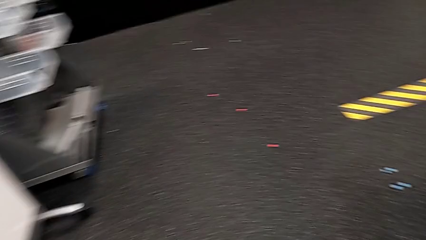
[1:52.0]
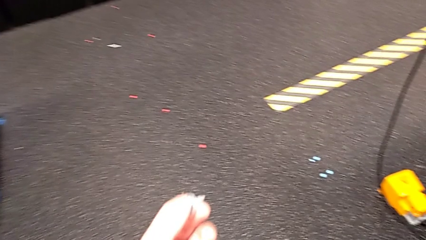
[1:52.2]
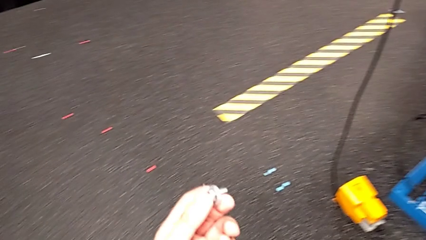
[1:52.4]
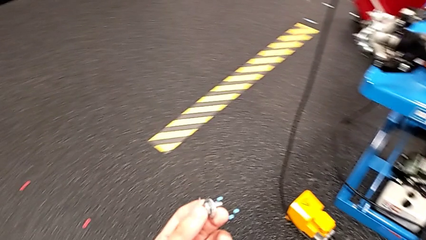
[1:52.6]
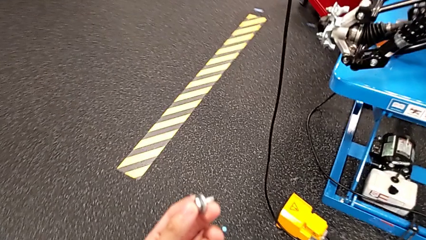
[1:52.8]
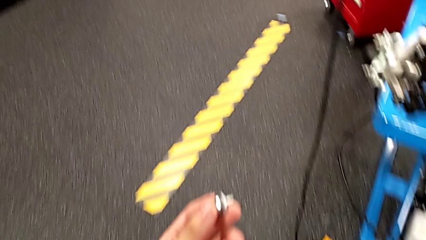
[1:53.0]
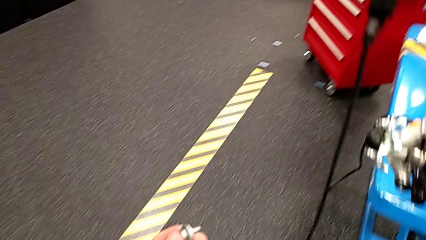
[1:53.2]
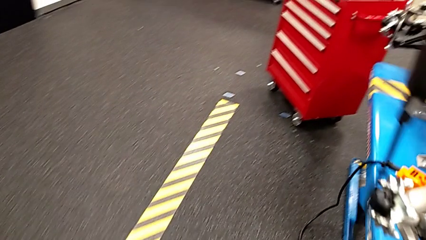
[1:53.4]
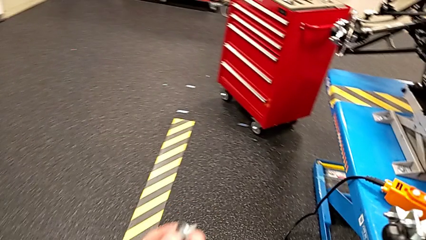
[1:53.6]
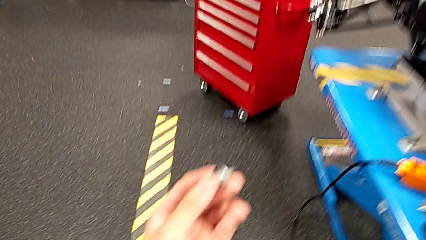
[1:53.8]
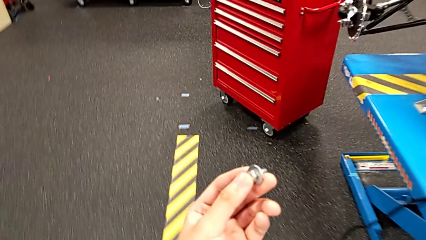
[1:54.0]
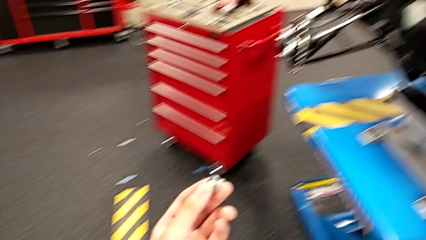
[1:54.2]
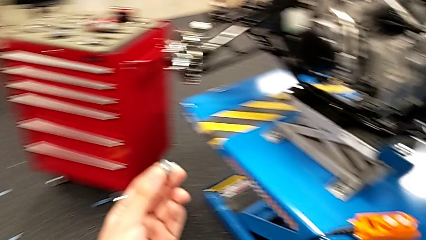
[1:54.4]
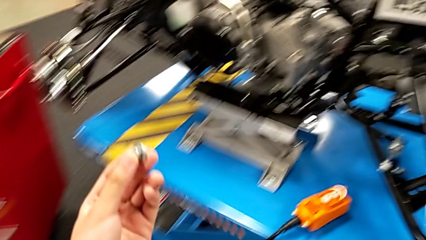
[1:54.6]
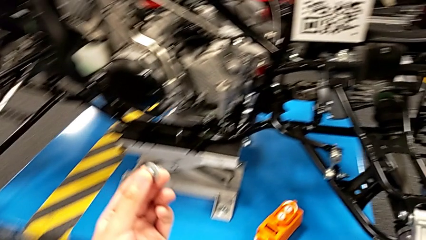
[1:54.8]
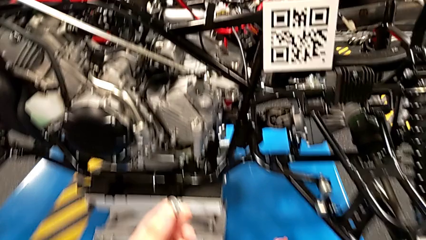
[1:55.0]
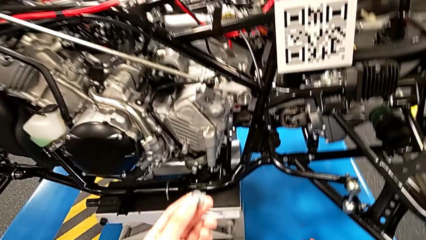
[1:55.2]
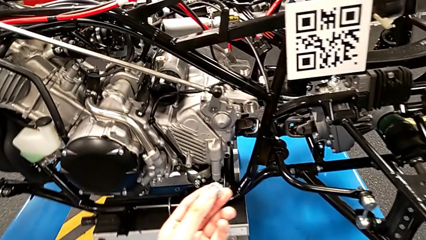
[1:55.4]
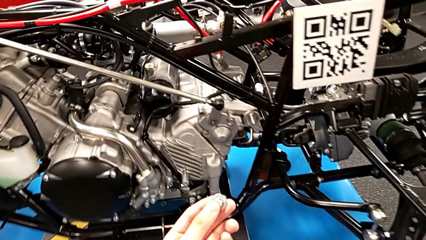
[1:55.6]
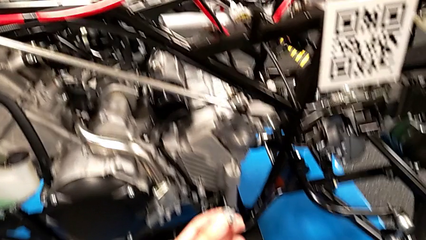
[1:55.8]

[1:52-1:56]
The camera wearer is grabbing a bolt. They keep holding the bolt.

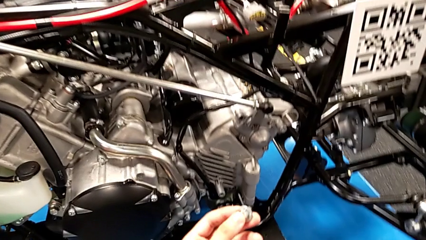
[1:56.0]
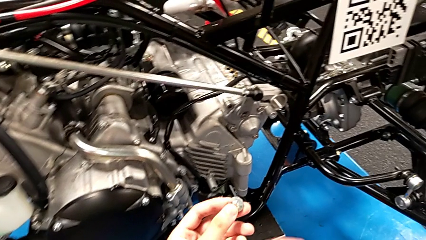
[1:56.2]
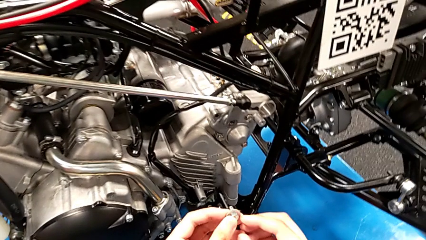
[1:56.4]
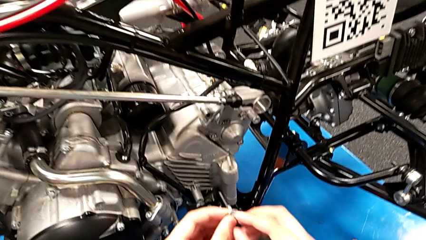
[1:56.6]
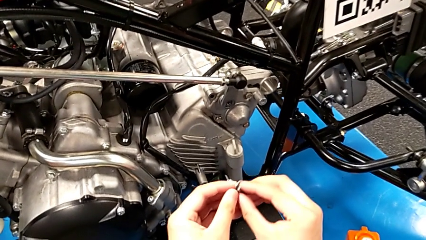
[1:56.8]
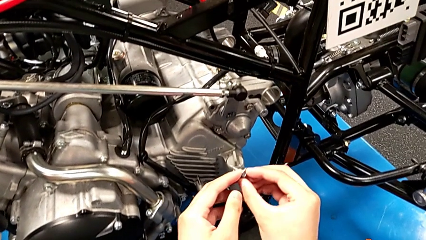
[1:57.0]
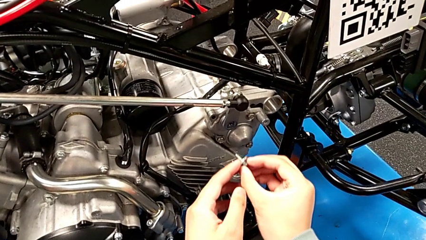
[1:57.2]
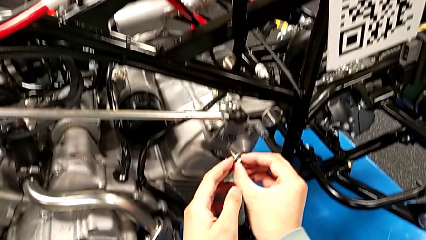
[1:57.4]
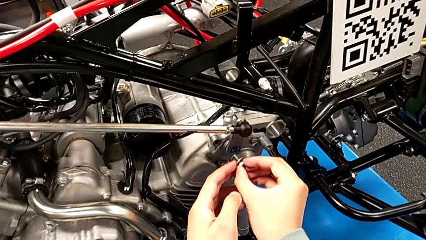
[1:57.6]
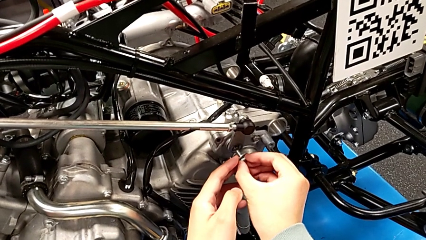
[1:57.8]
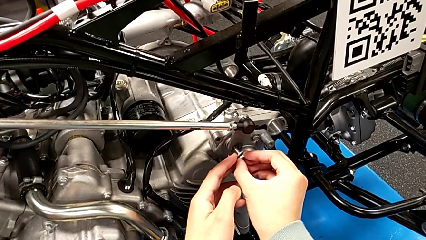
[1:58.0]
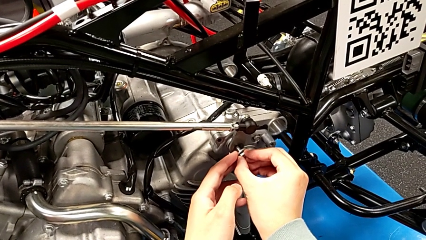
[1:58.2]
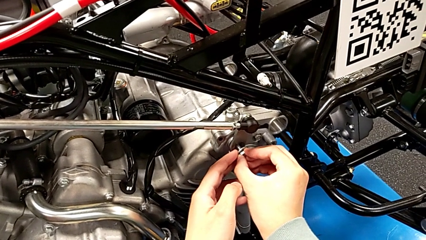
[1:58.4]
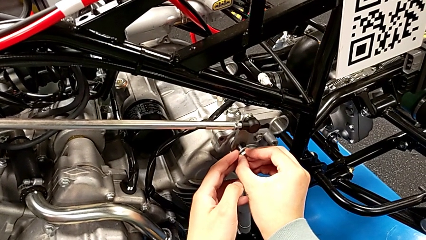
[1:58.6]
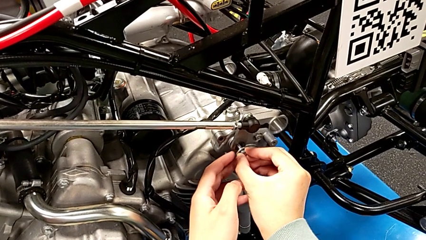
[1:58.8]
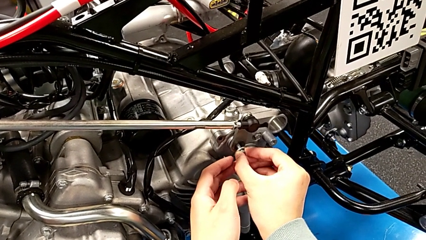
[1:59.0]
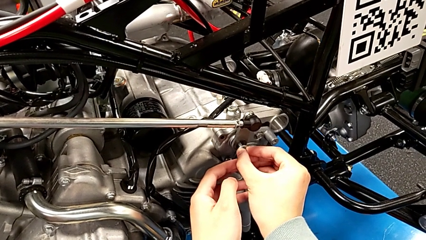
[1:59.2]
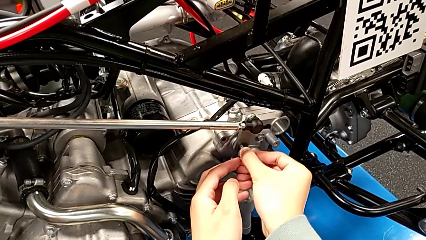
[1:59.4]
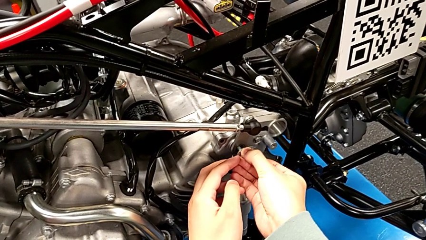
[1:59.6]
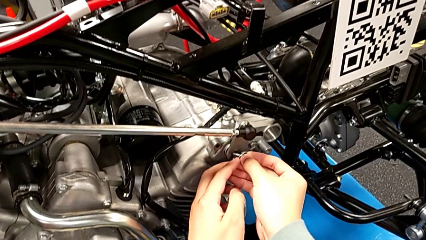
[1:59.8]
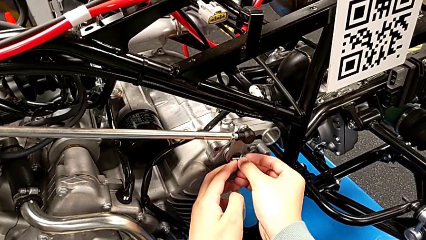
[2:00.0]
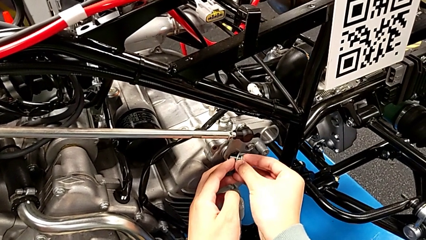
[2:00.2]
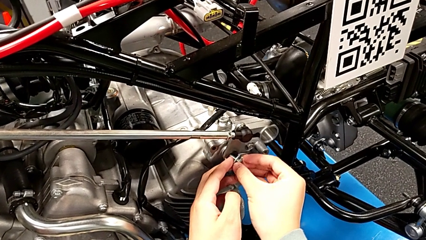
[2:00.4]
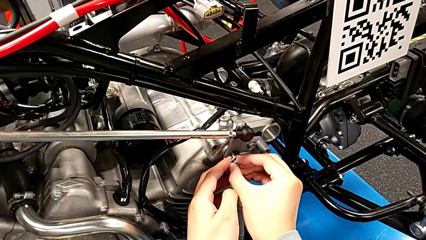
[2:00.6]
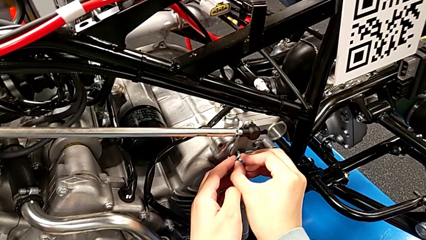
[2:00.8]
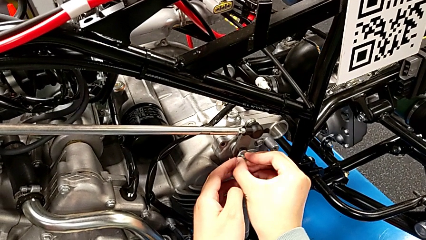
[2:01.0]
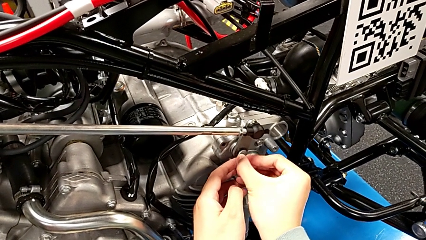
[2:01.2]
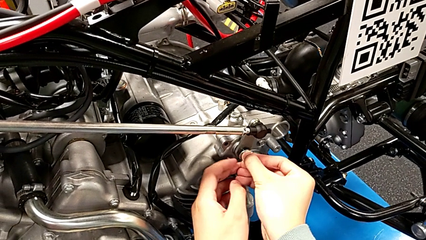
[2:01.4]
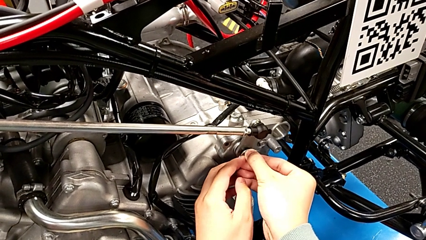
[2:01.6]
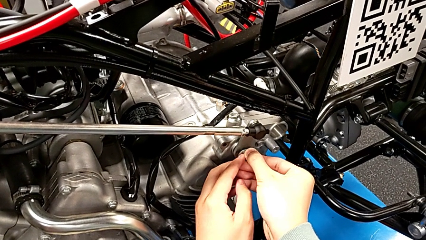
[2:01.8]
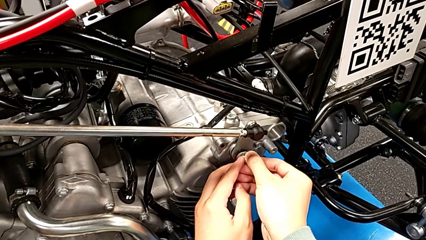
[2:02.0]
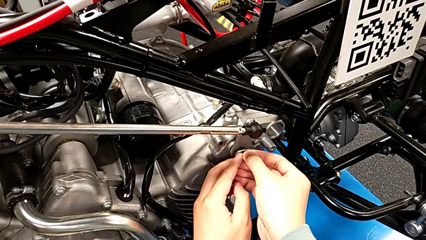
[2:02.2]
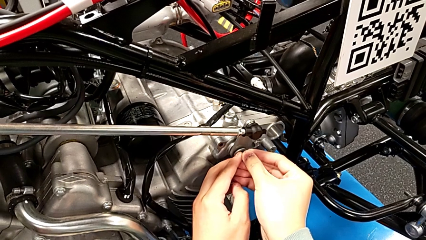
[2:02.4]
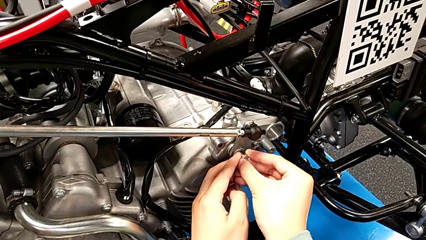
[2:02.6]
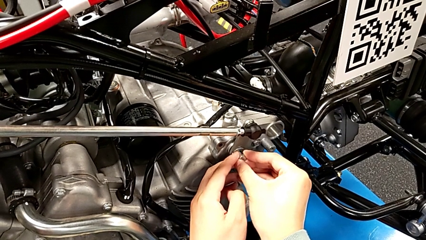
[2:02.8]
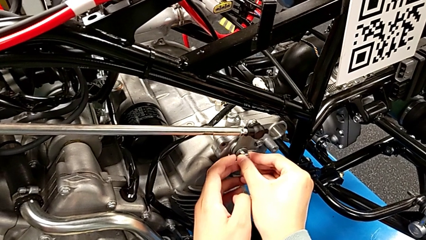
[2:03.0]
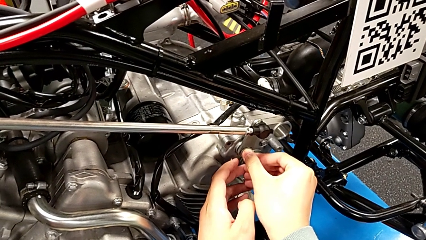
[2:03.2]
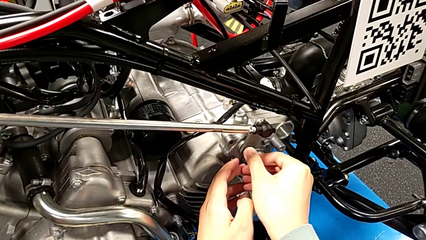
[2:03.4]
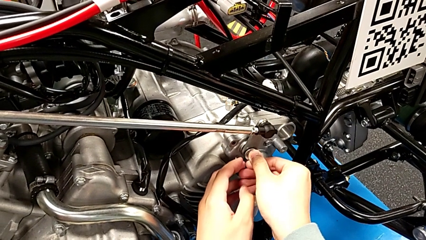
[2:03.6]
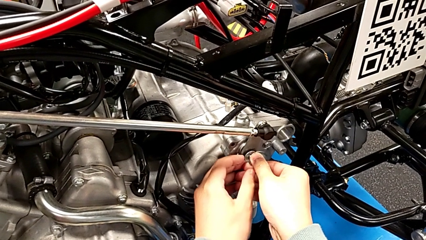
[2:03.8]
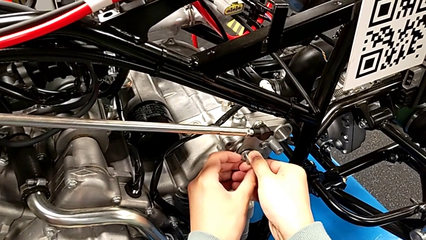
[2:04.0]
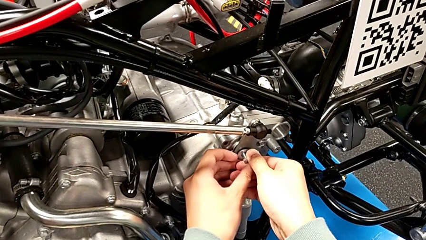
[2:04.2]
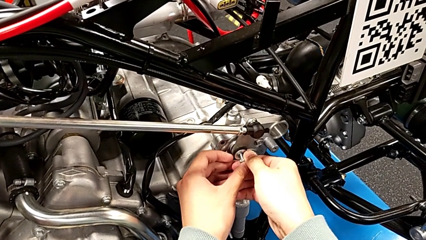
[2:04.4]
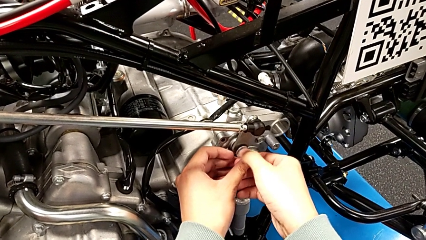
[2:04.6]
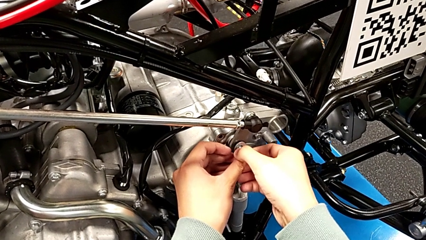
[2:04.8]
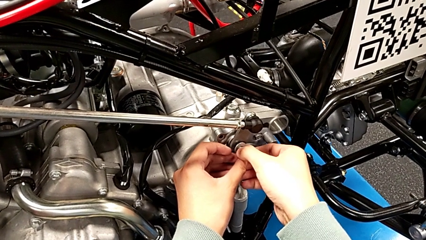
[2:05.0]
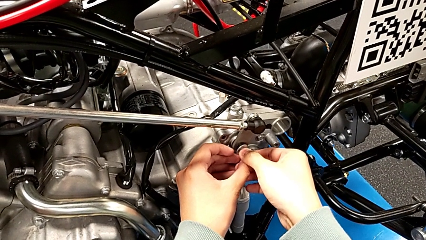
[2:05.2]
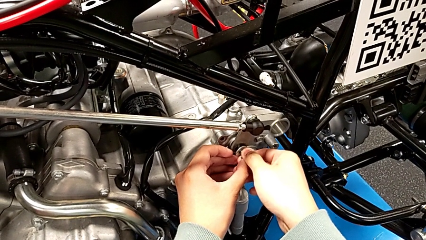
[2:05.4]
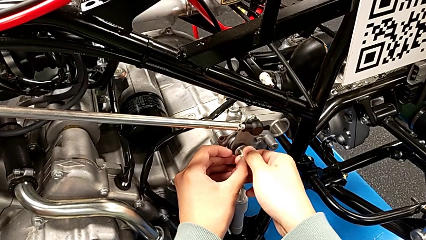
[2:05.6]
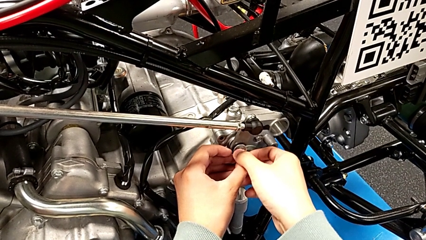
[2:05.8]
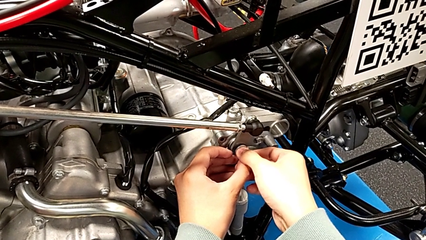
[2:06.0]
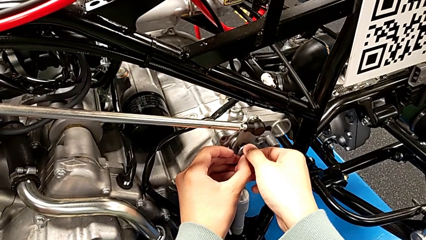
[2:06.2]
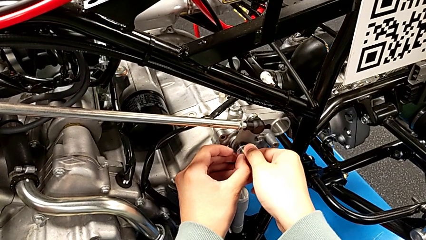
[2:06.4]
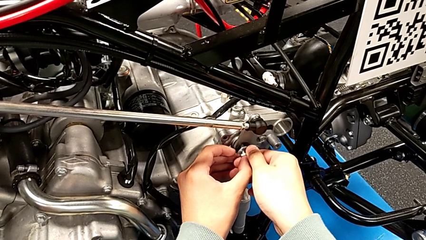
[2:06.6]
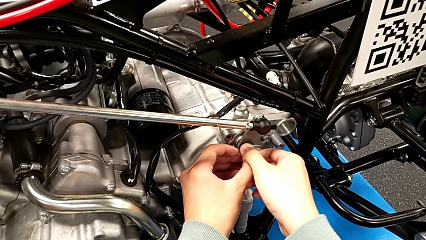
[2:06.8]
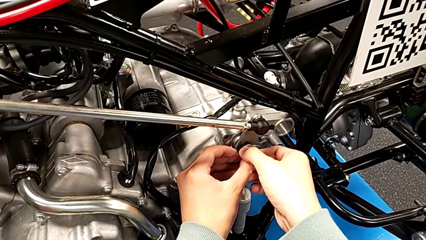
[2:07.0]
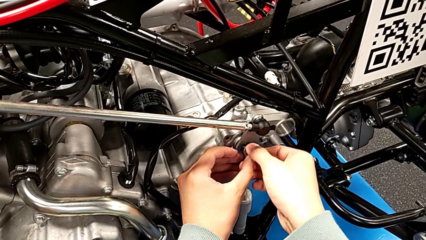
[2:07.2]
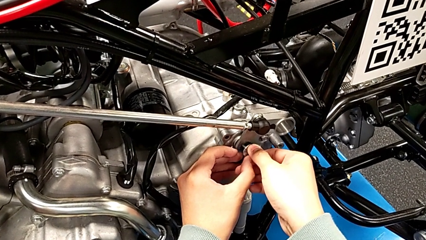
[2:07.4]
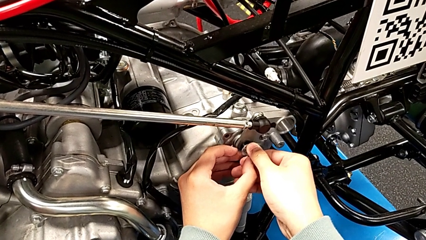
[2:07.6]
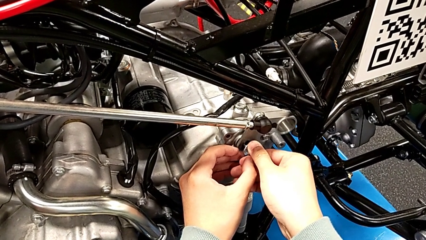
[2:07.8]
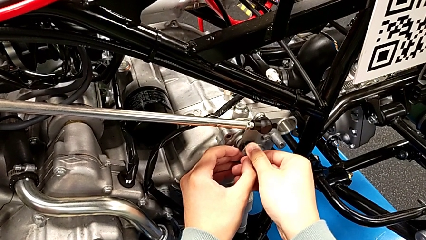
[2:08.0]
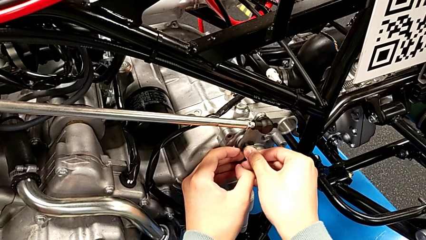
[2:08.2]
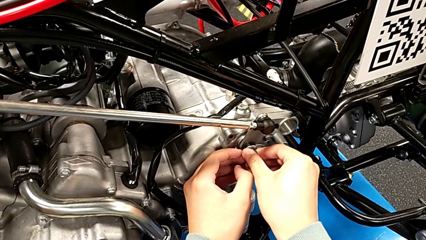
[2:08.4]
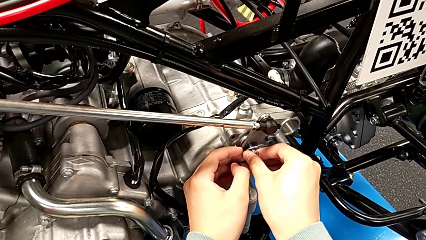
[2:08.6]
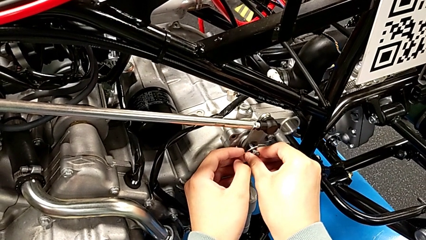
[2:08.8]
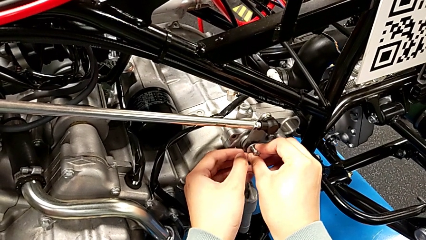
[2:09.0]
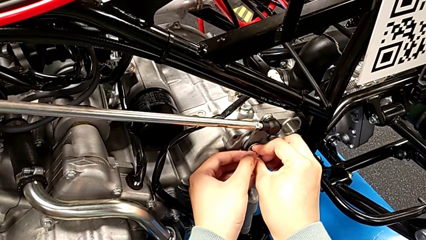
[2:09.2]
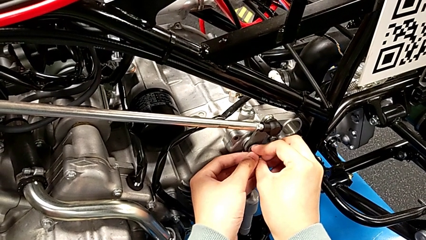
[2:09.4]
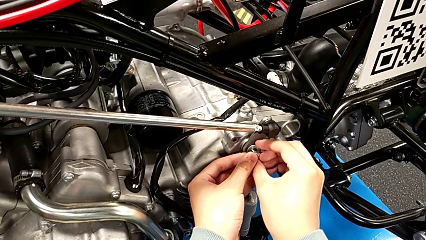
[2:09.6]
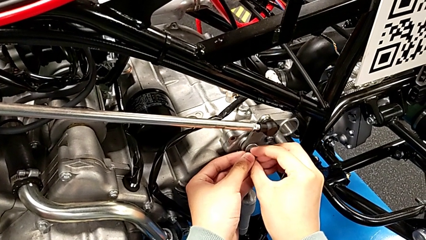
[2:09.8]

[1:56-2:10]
The camera wearer is screwing the bolt. They insert the bolt.
